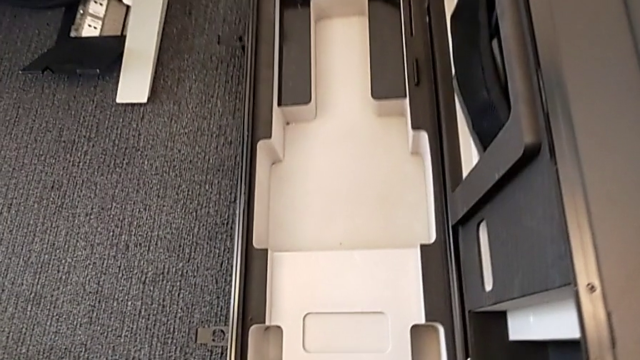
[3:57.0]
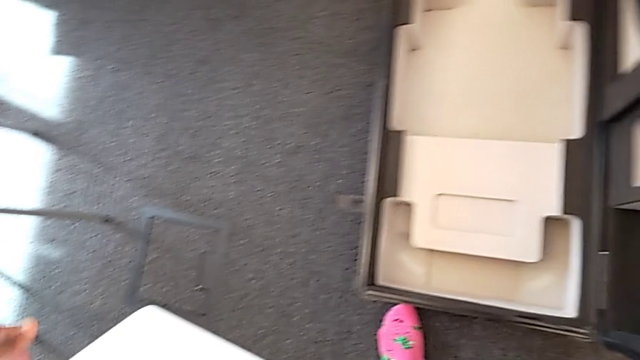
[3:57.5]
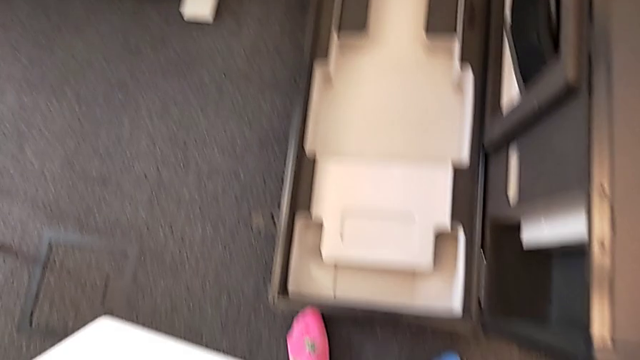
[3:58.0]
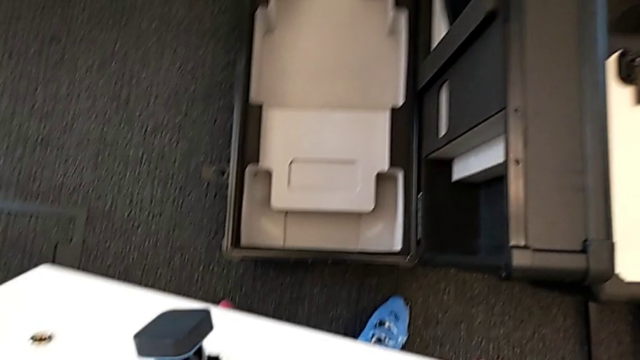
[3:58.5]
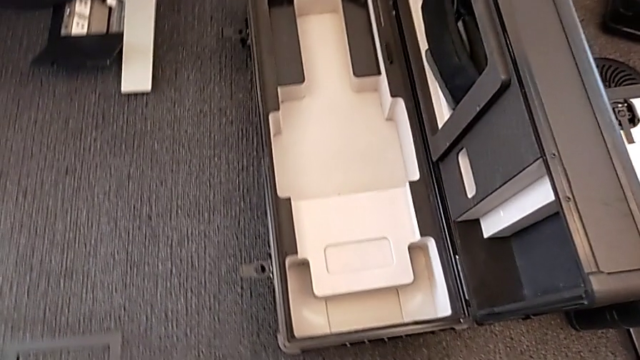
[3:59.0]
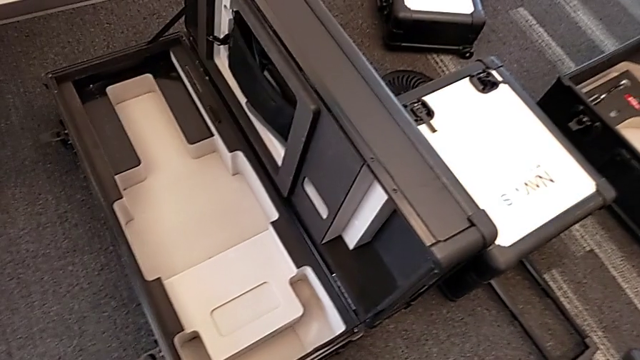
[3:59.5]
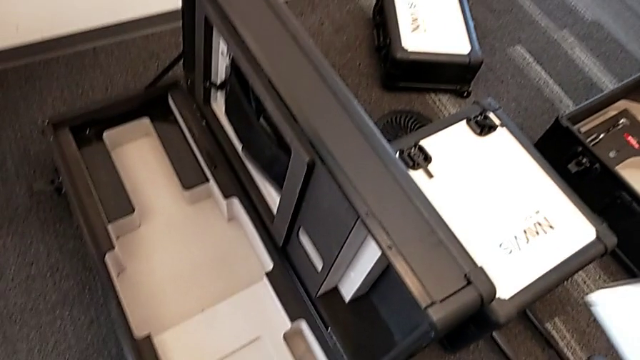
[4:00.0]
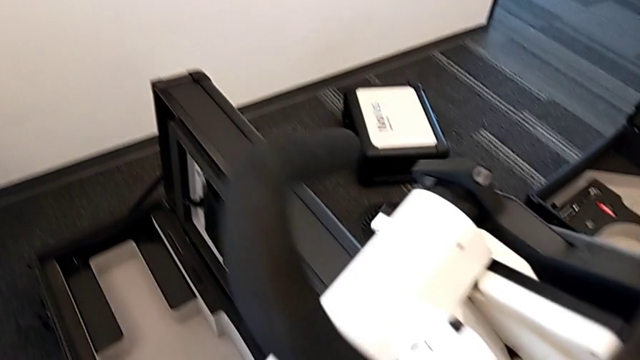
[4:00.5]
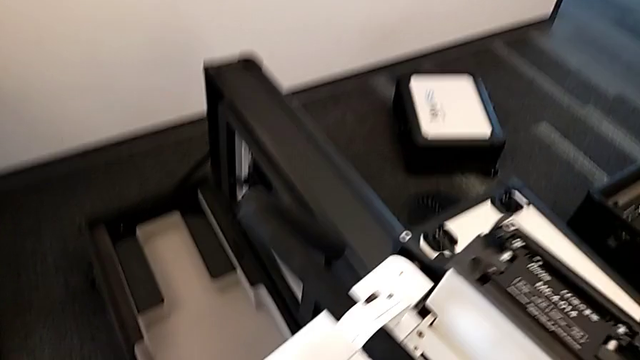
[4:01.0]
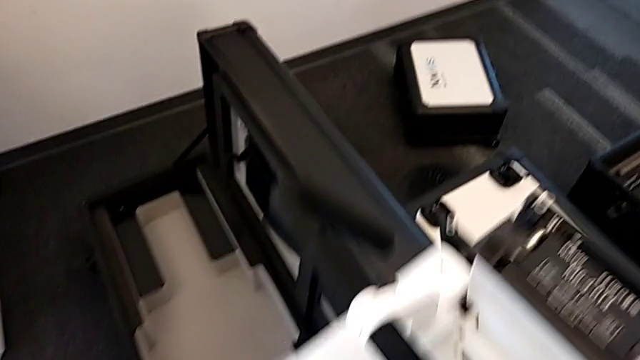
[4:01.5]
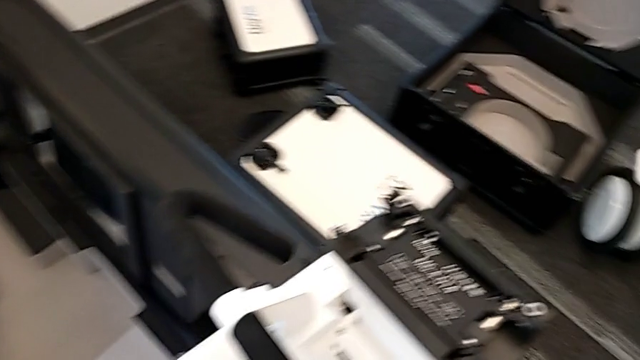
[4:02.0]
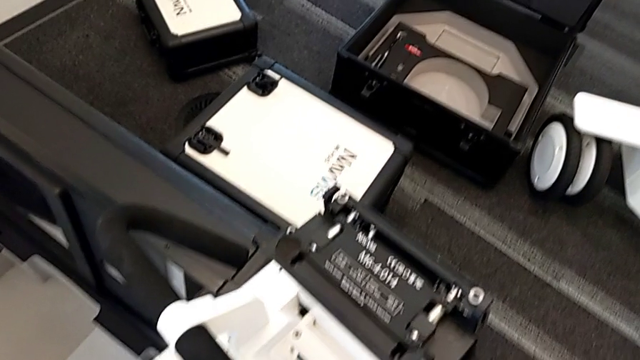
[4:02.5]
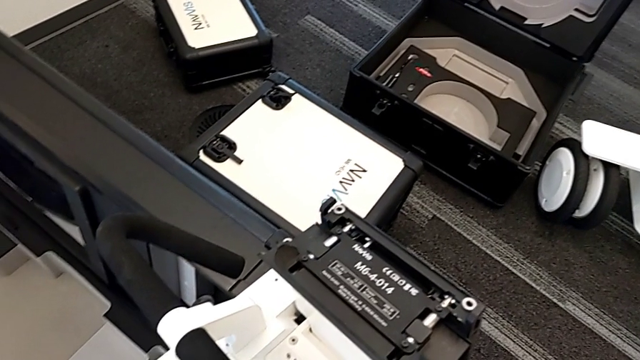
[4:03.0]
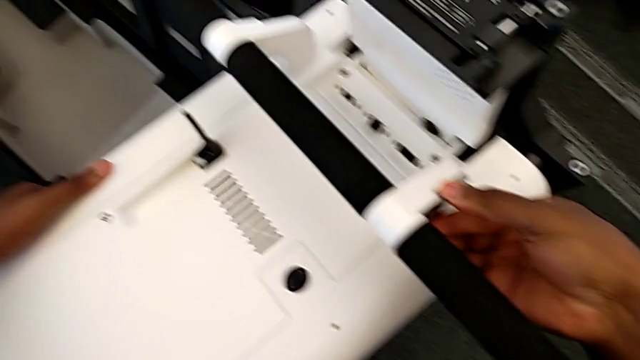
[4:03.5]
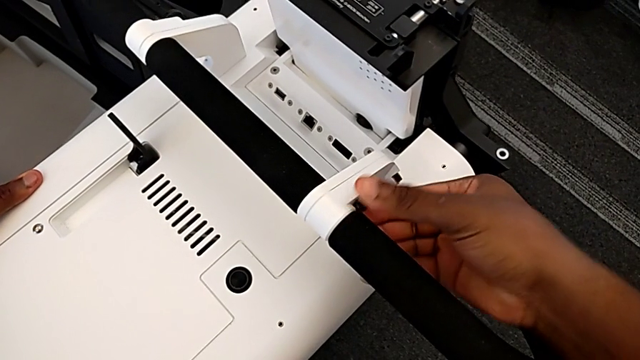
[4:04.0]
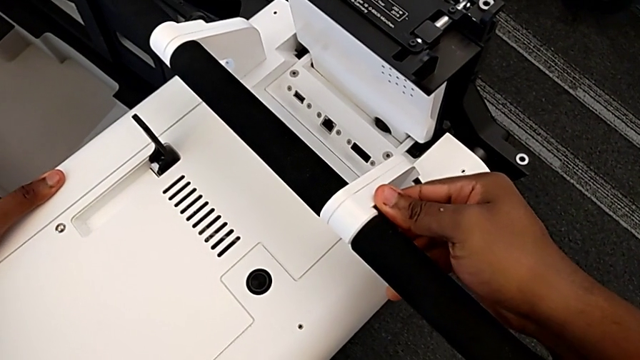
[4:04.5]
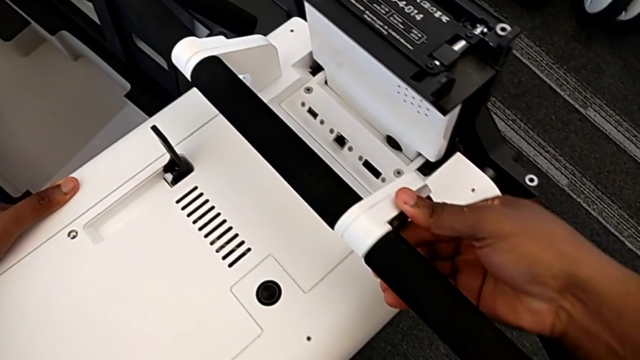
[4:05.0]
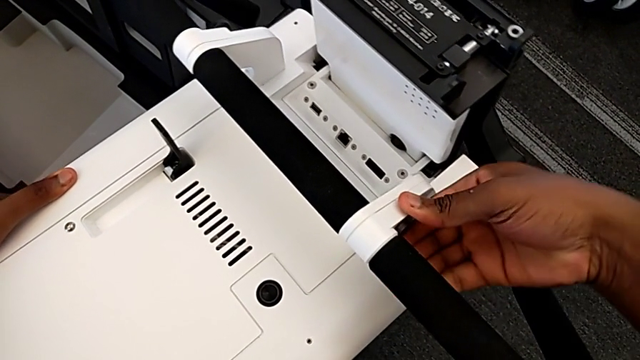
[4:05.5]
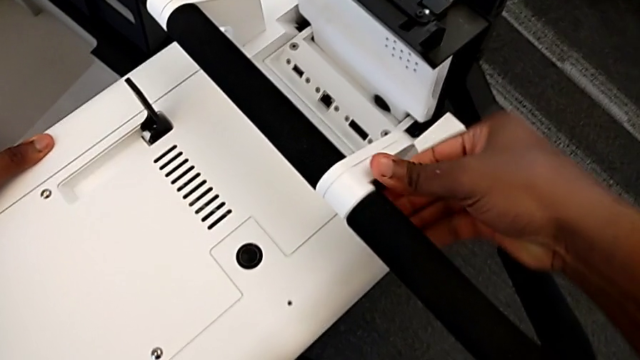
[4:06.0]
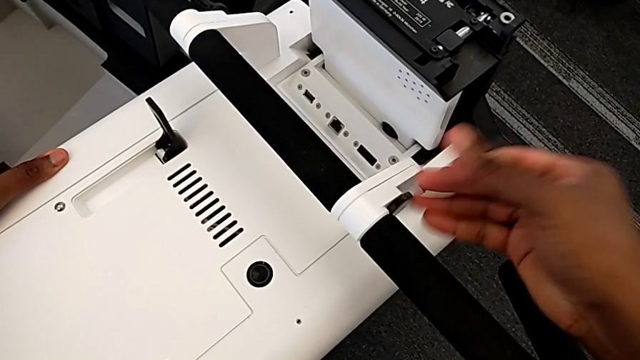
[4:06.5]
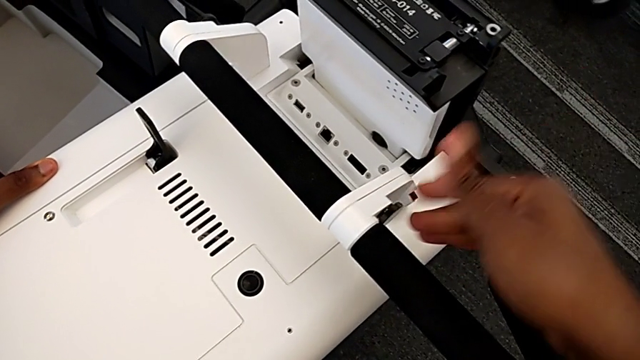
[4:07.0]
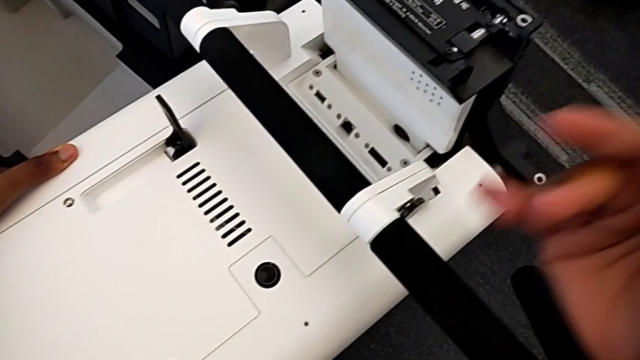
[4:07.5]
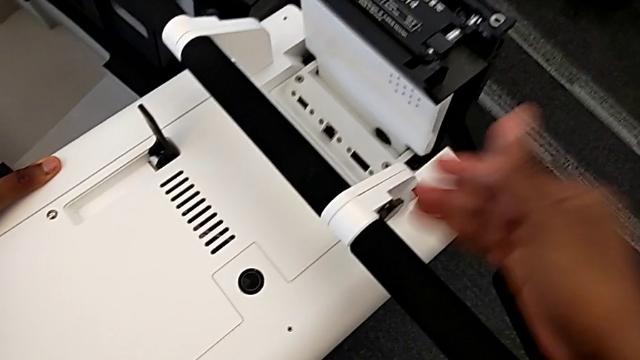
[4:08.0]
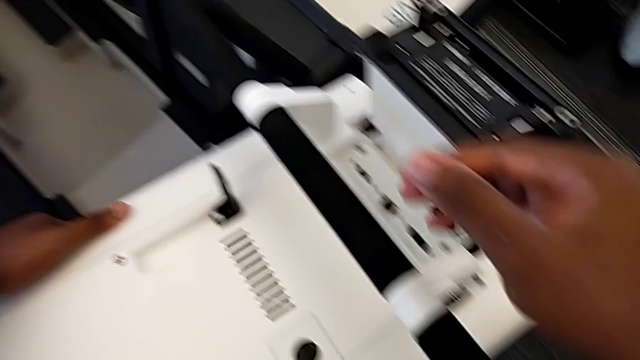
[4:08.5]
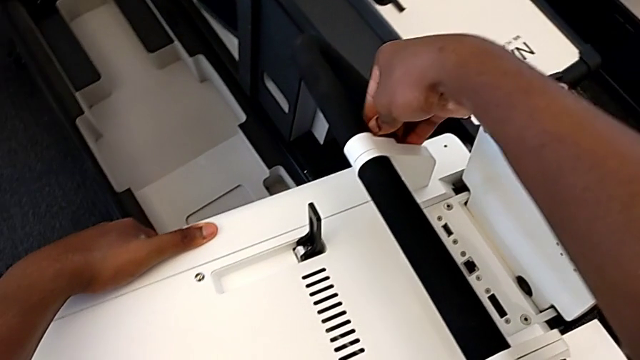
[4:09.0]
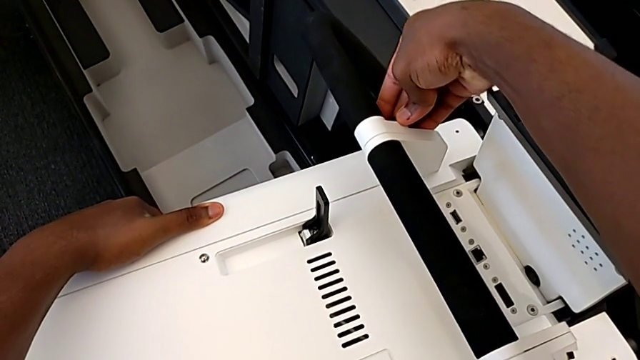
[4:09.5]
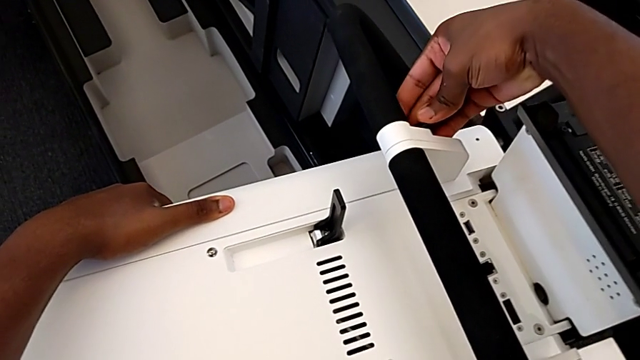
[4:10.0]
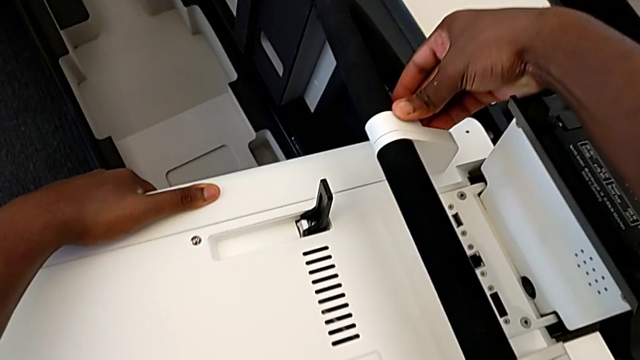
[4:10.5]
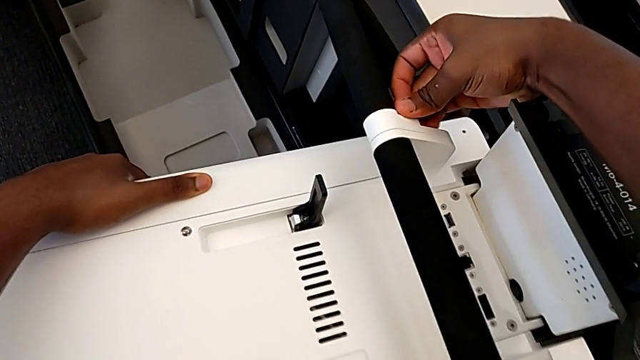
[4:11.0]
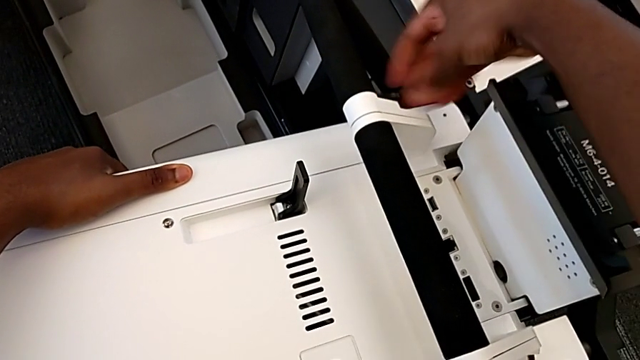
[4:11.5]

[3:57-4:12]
The camera wearer is disassembling the base. They place the base and begin to unlock the handheld grip.

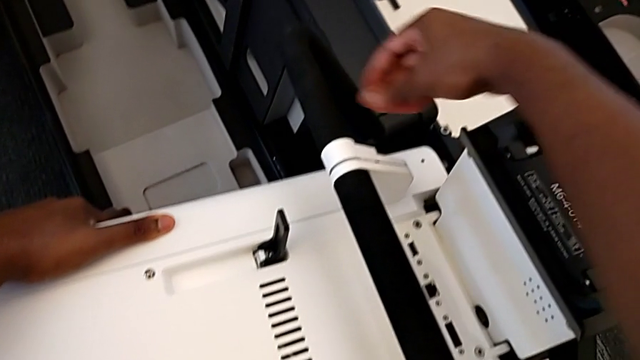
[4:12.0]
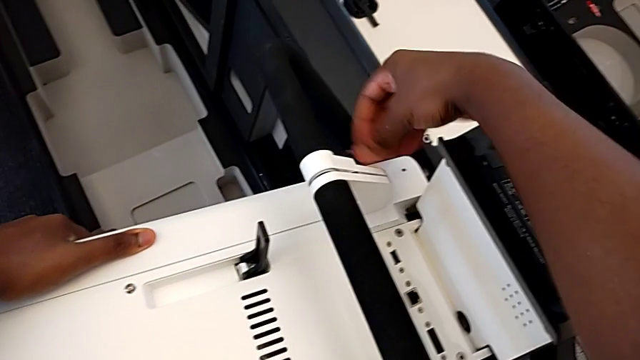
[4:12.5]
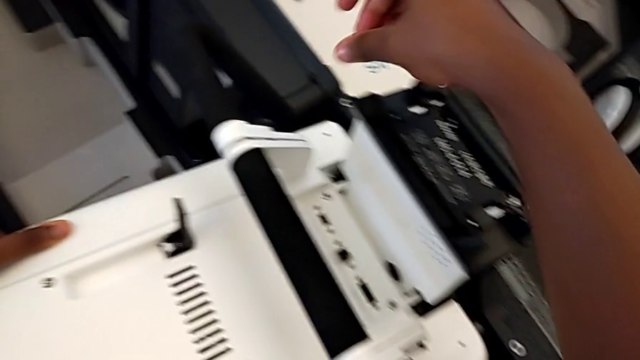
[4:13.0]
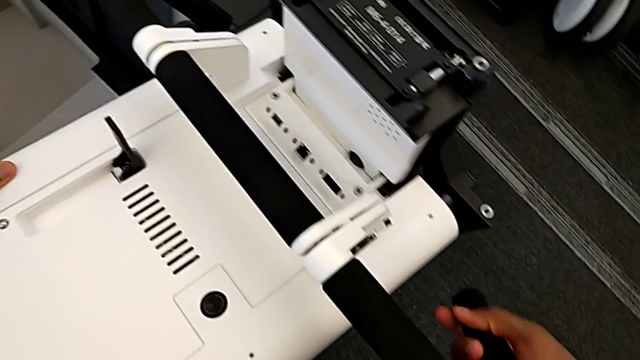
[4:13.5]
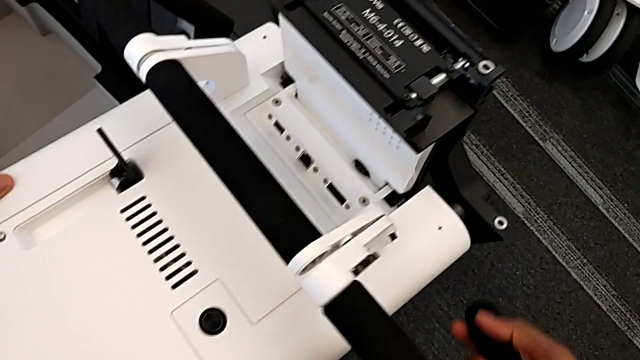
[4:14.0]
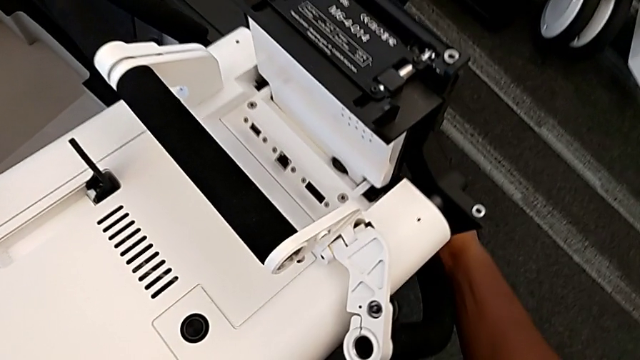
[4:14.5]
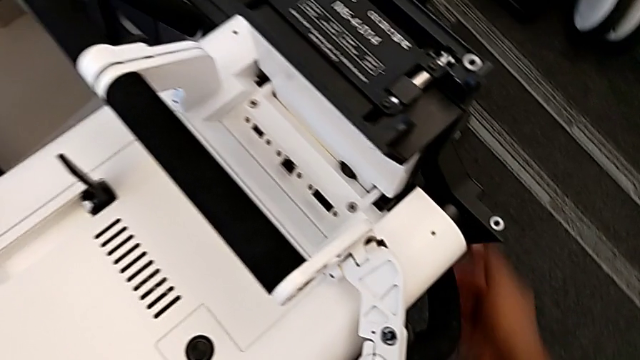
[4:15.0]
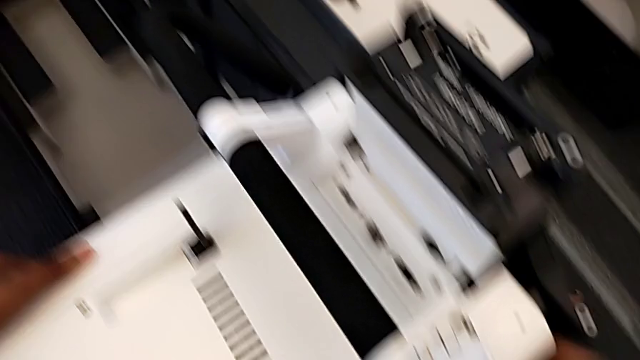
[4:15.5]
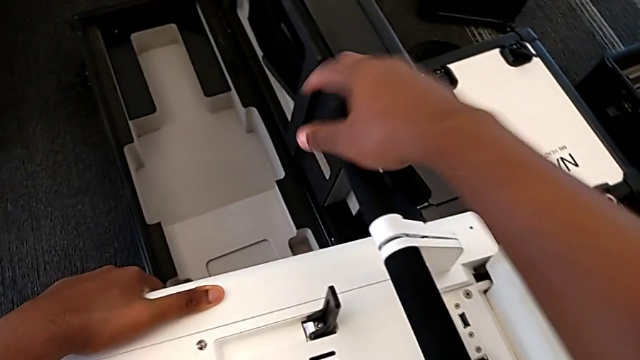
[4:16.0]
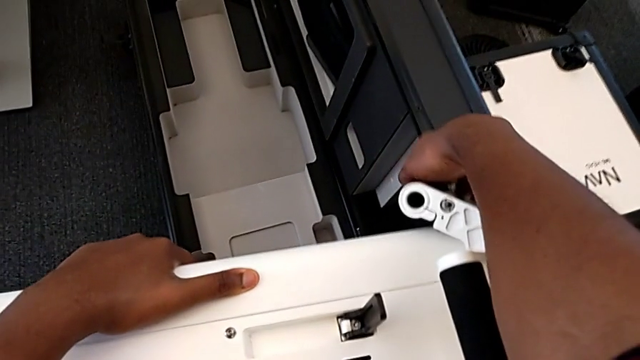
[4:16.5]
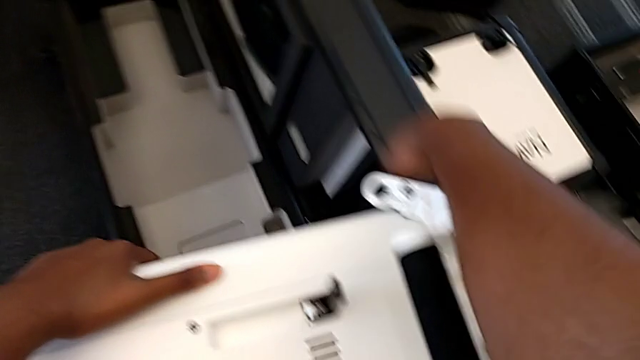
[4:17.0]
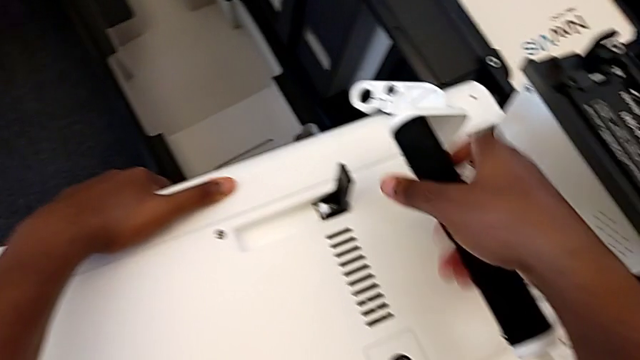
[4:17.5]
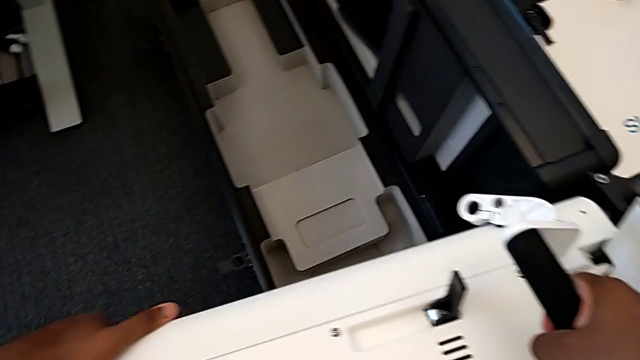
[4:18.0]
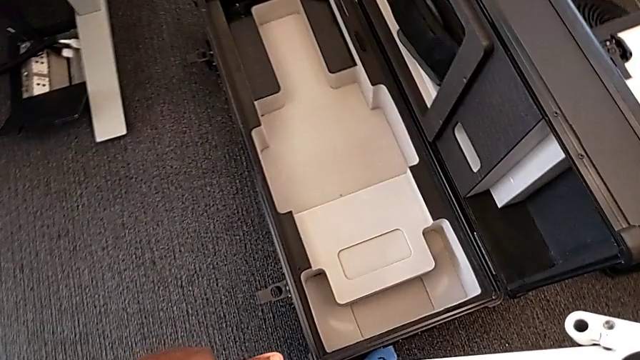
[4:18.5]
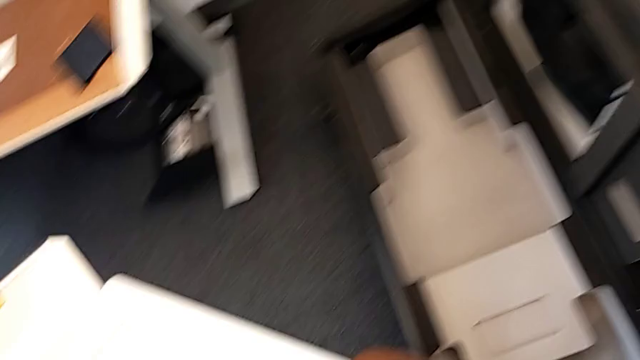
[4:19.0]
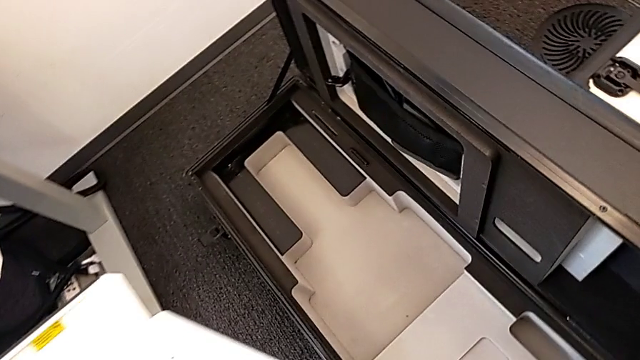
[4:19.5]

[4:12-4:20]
The camera wearer is disassembling the base. They withdraw the handheld grip and begin to insert the M6 body.
